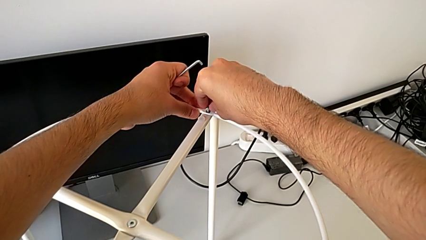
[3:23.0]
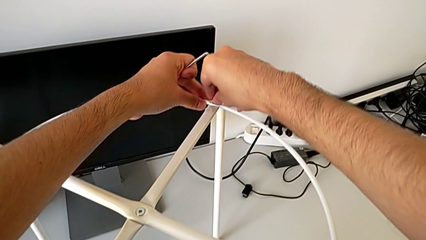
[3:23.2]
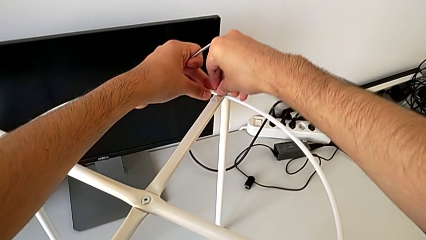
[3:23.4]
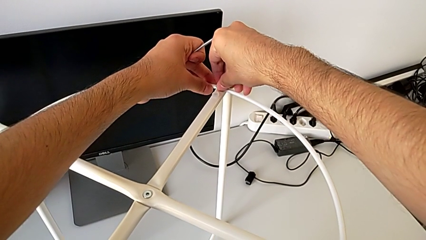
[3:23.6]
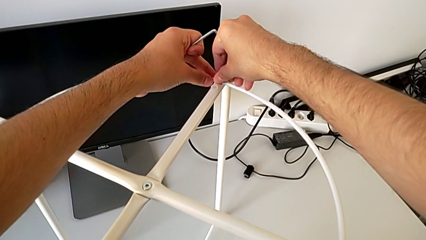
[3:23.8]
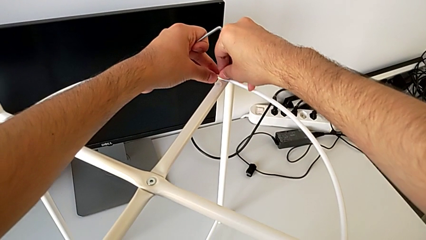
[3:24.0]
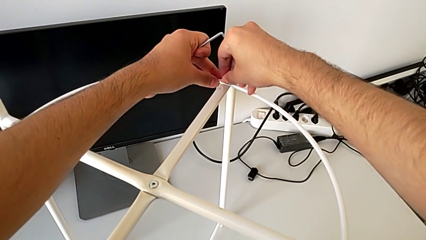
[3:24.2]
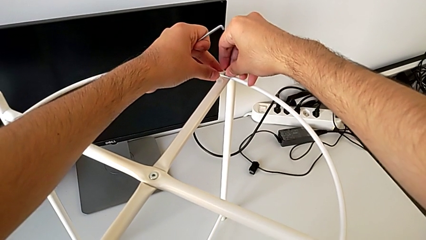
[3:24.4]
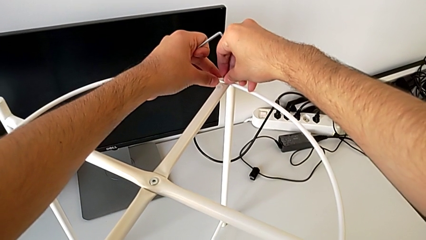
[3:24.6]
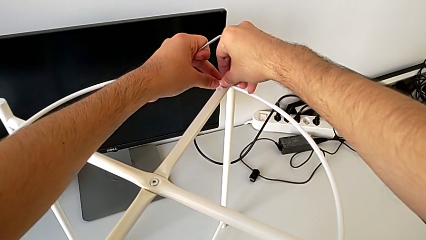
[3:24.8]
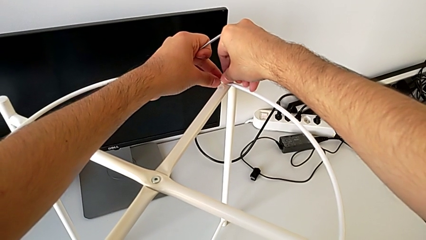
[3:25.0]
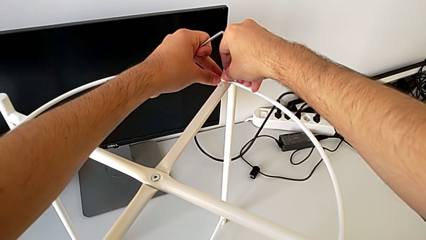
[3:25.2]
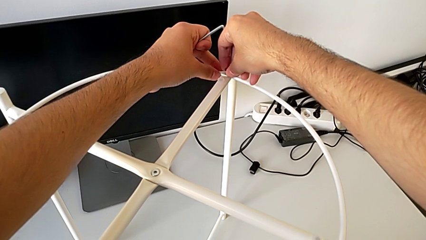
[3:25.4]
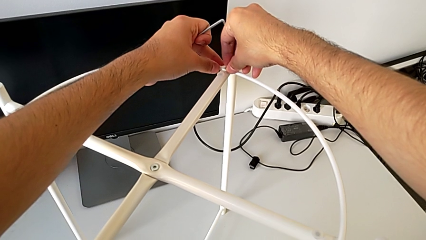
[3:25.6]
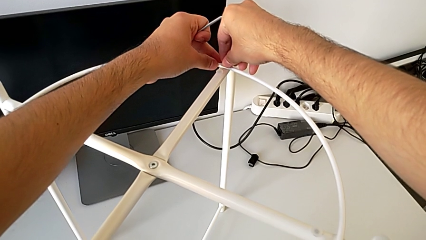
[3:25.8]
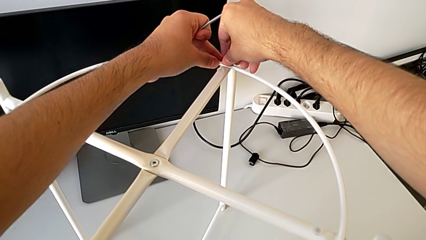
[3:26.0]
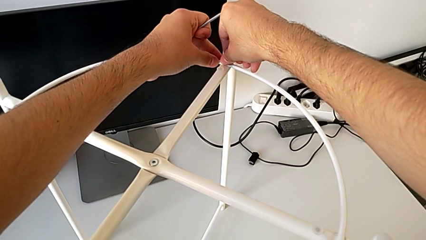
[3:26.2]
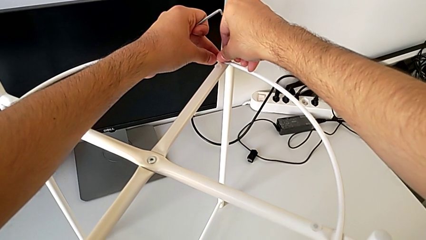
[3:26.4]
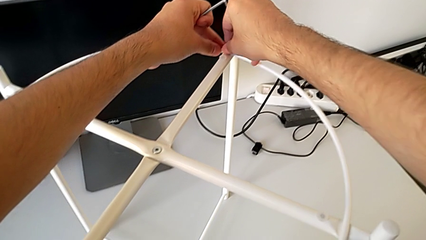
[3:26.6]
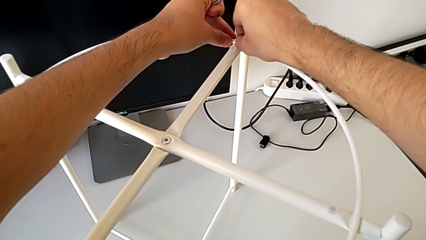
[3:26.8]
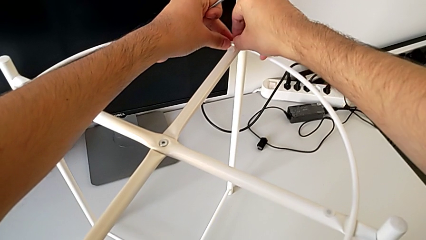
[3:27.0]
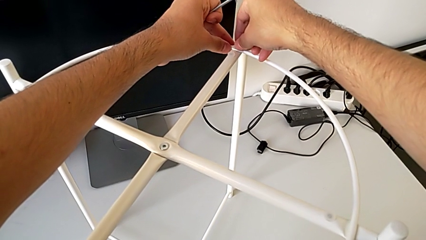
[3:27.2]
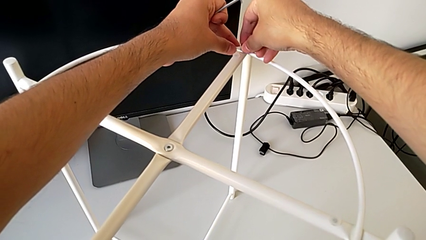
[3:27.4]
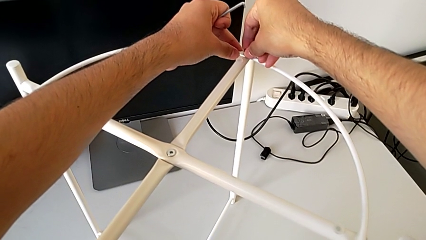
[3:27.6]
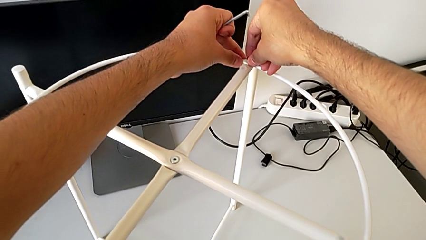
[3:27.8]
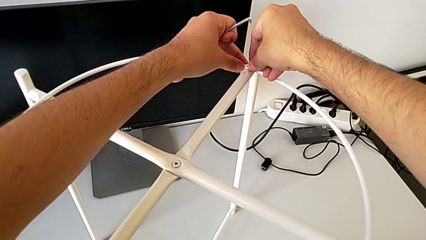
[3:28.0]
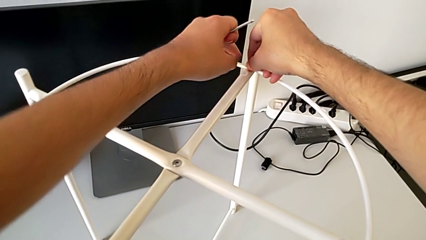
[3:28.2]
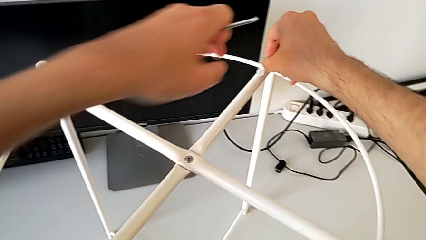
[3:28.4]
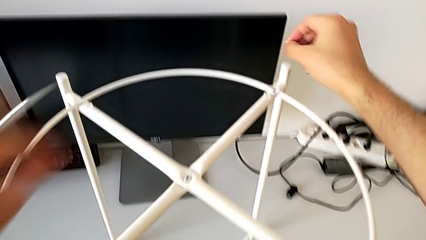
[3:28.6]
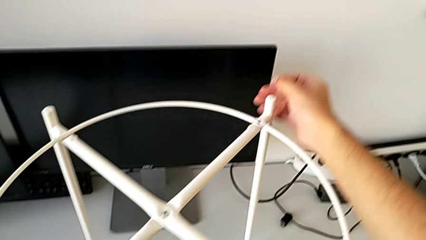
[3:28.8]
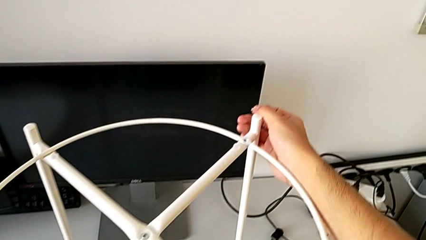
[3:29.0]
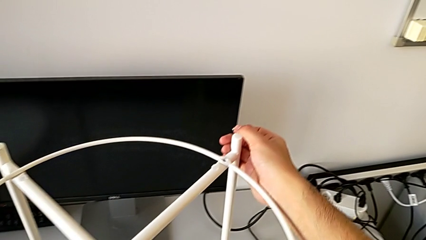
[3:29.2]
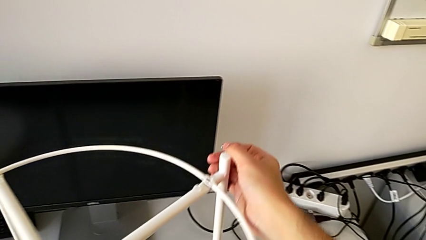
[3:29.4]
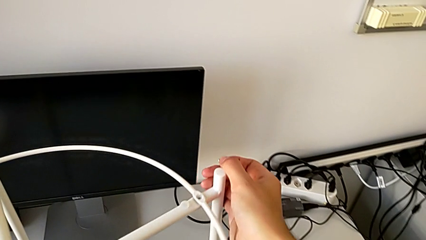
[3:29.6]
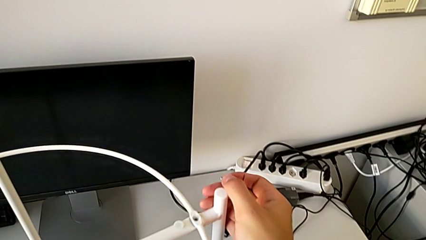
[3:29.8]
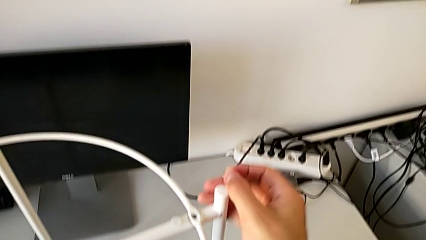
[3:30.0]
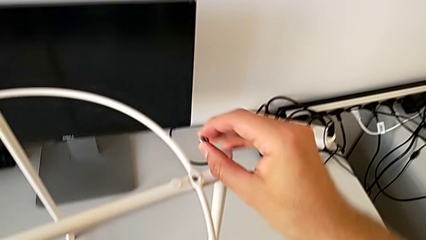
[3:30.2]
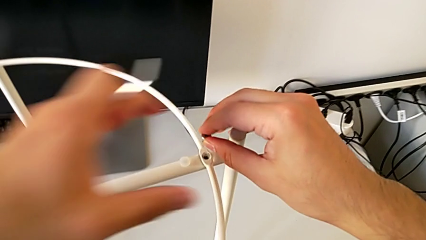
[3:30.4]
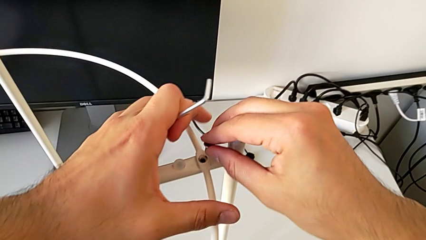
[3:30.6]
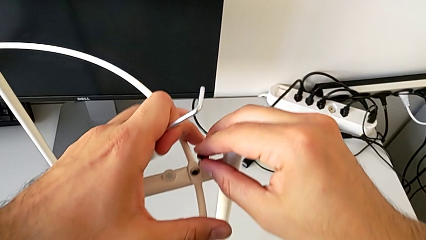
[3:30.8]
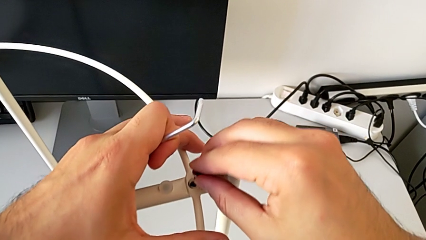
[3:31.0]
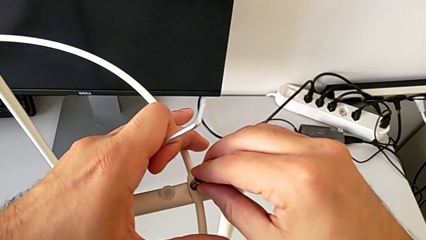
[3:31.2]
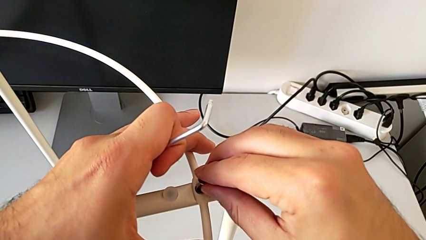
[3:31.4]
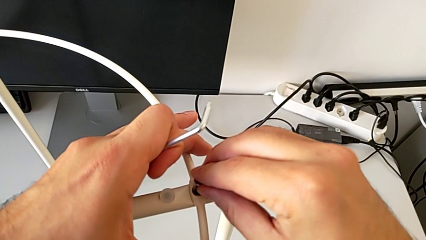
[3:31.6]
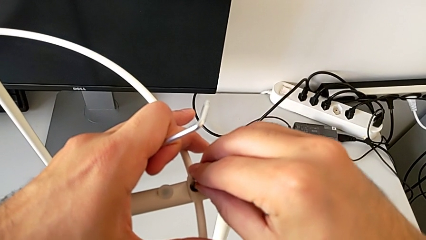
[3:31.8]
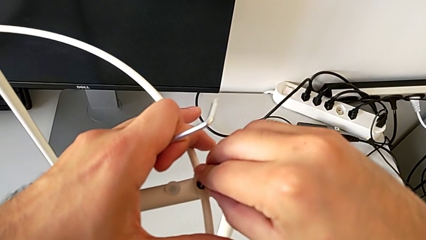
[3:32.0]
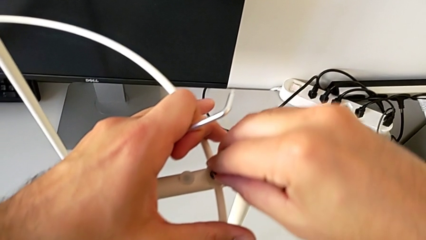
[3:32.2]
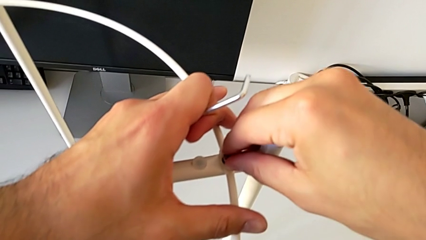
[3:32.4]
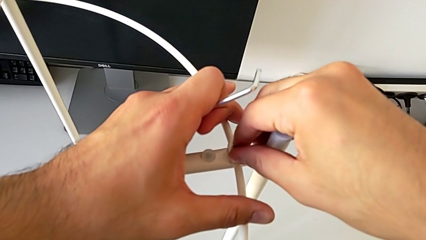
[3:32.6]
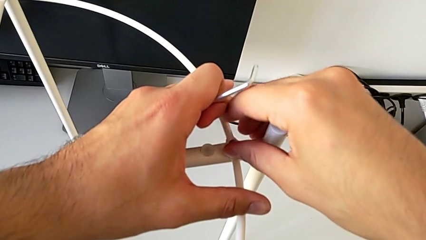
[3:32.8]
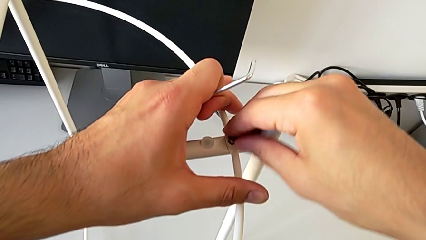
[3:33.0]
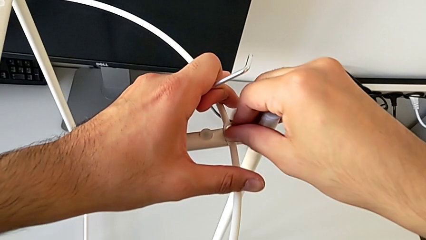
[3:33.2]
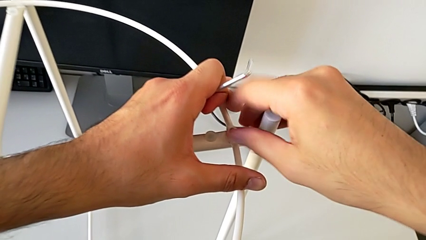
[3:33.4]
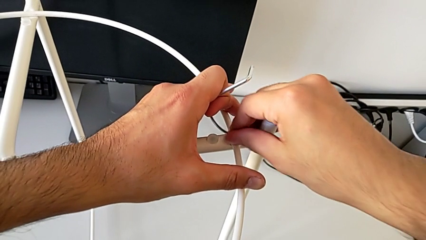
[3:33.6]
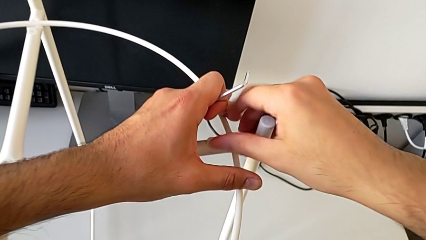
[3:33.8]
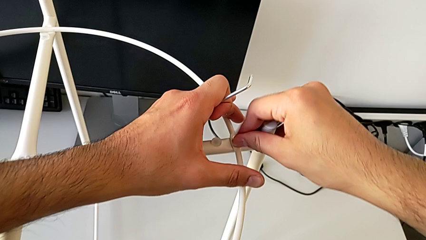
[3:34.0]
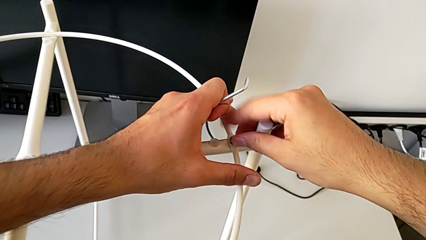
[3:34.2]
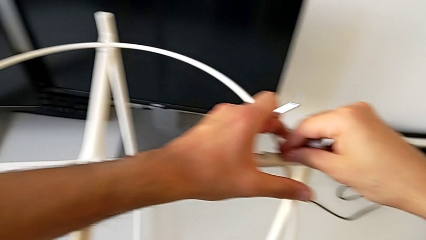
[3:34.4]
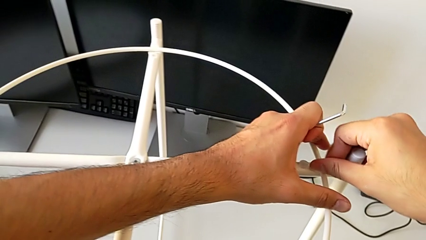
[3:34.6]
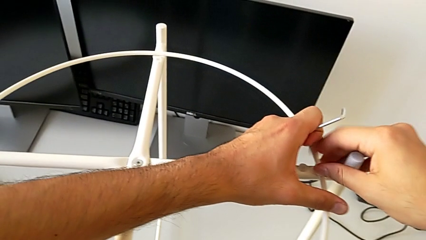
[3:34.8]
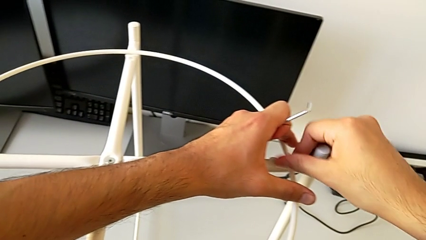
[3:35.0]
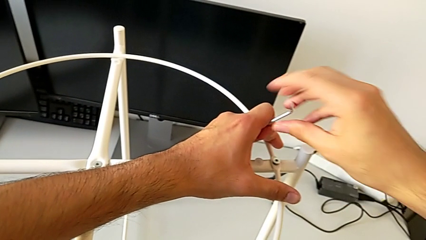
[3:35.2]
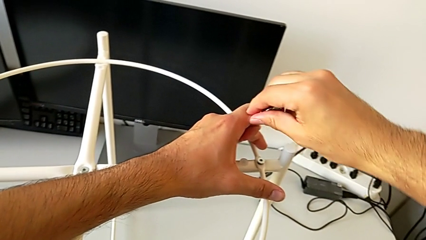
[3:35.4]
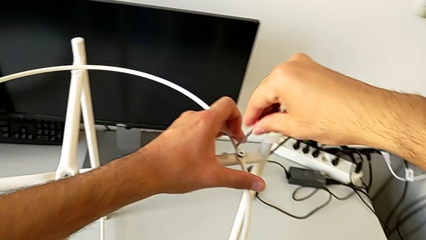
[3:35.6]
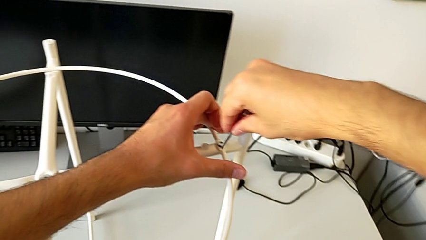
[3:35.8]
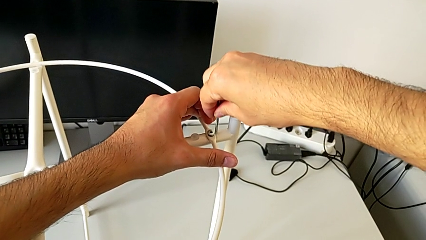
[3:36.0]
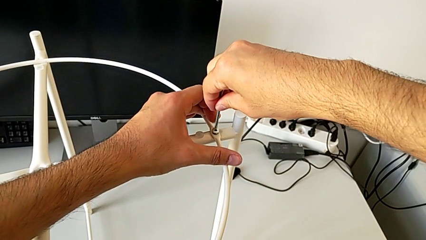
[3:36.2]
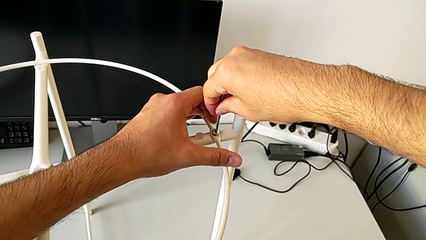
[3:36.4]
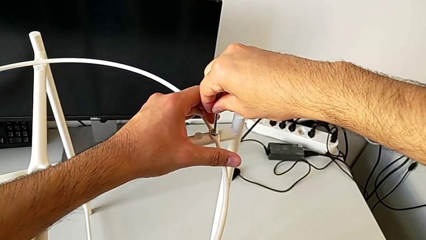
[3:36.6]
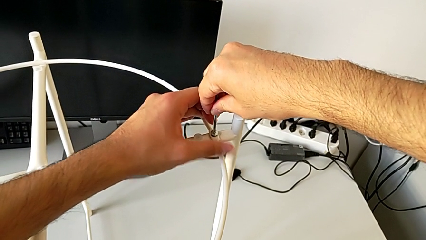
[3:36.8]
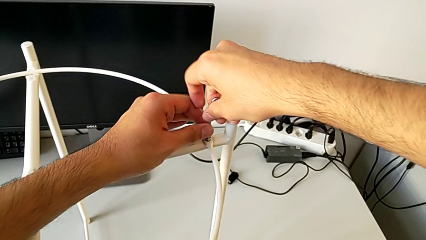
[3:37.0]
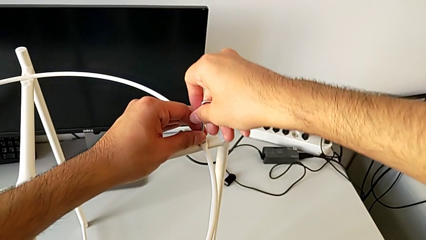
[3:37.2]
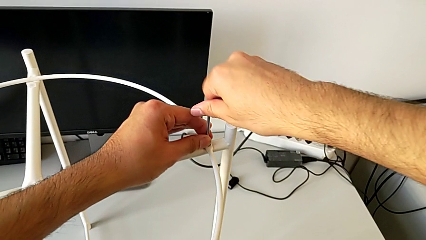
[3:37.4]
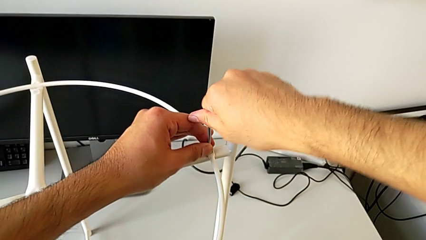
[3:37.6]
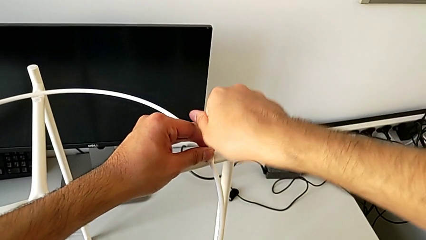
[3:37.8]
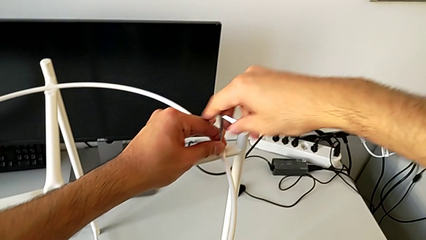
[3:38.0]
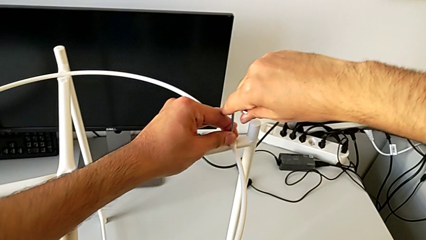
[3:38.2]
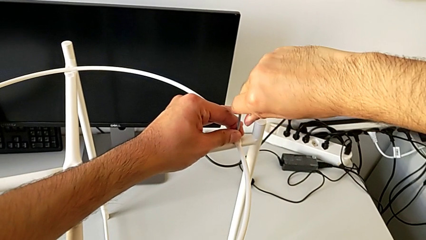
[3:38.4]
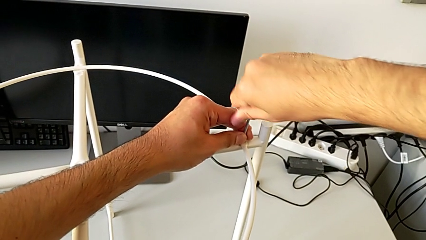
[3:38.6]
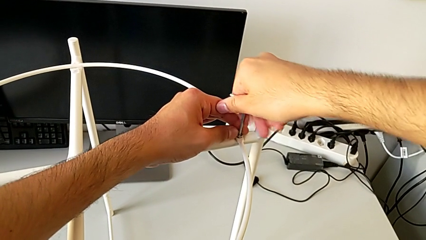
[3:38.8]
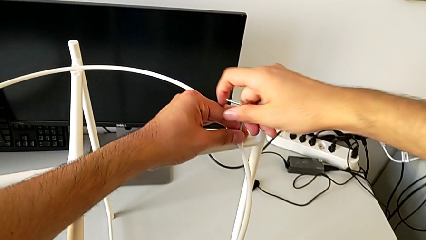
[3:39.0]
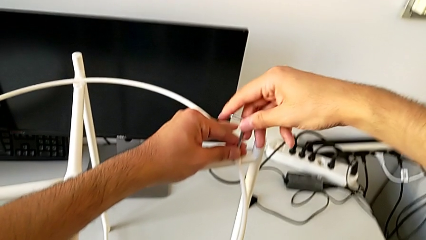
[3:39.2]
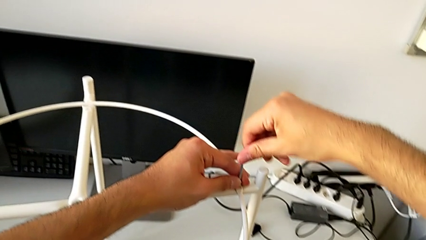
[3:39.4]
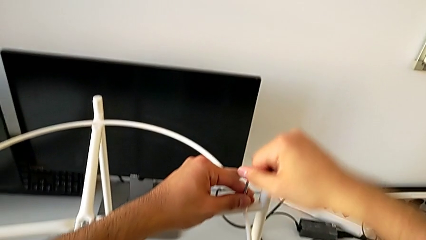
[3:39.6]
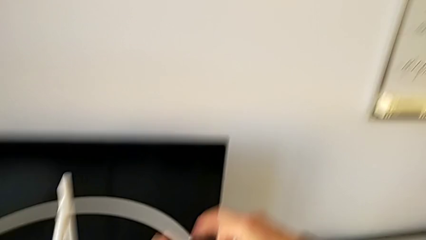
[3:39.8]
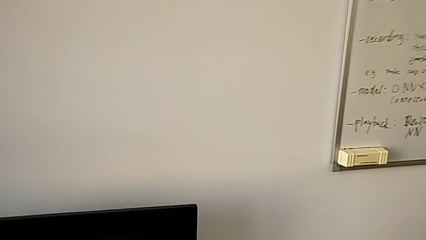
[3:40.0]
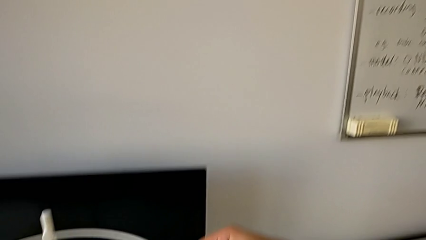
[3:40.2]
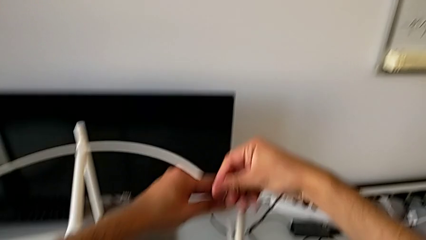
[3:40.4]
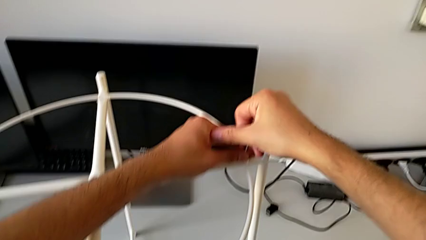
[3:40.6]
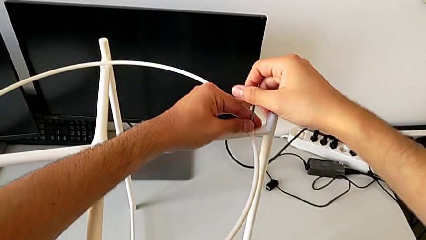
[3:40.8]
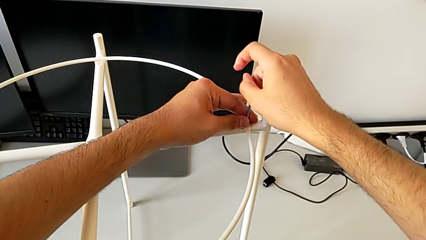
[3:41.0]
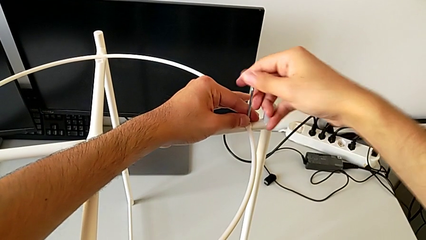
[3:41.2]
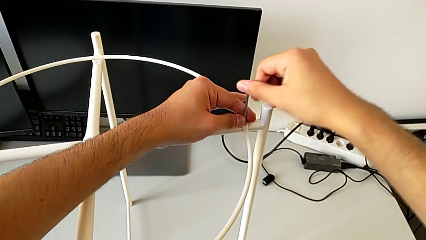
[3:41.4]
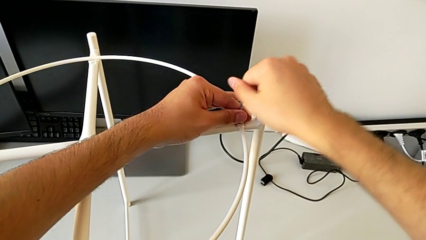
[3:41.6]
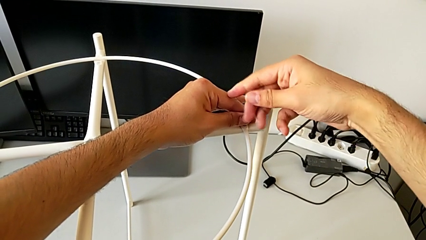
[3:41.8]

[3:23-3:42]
The camera wearer is screwing the hex socket heads to join the legs and the circle. They screw the hex socket head, grab the leg, slide it, align the circle, insert the hex socket head, screw it, grab the Allen wrench, insert it and begin to screw the hex socket head.
